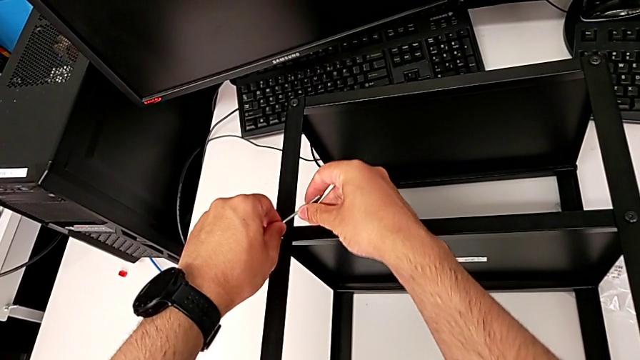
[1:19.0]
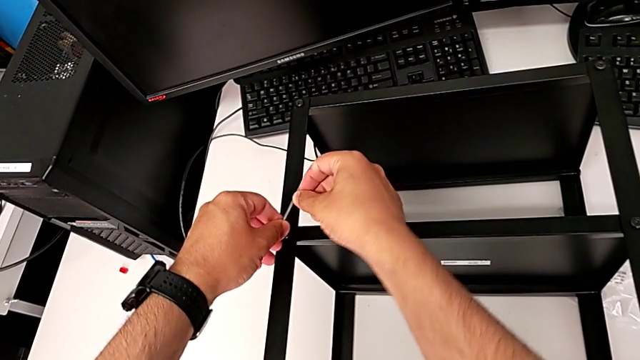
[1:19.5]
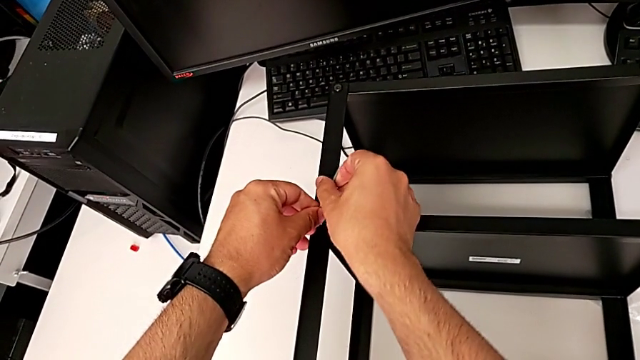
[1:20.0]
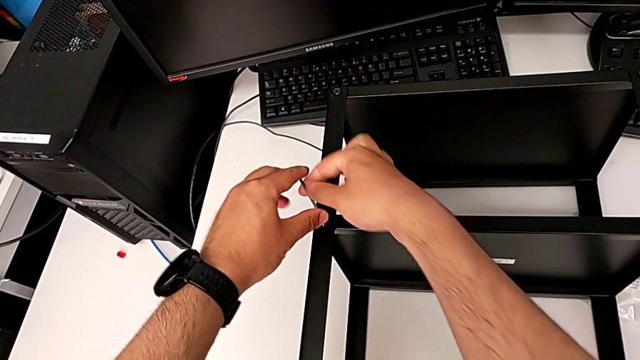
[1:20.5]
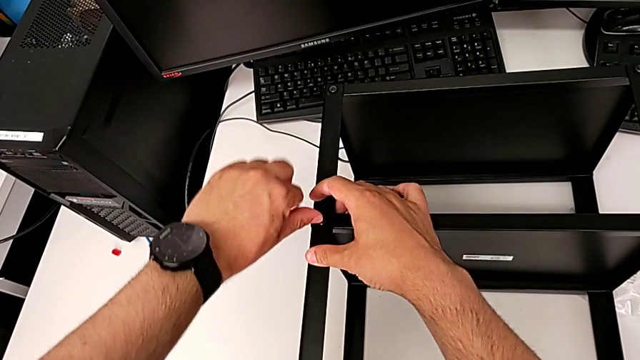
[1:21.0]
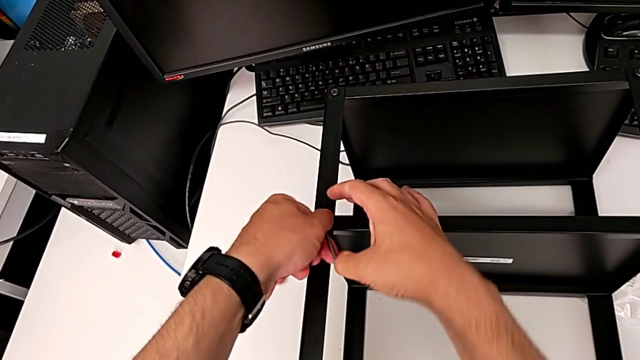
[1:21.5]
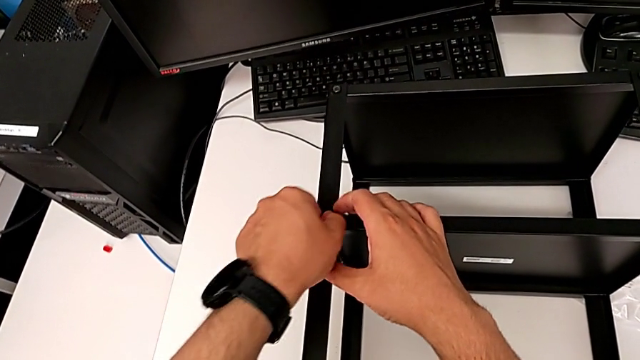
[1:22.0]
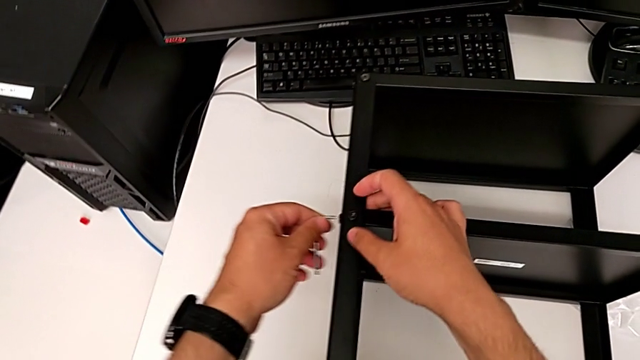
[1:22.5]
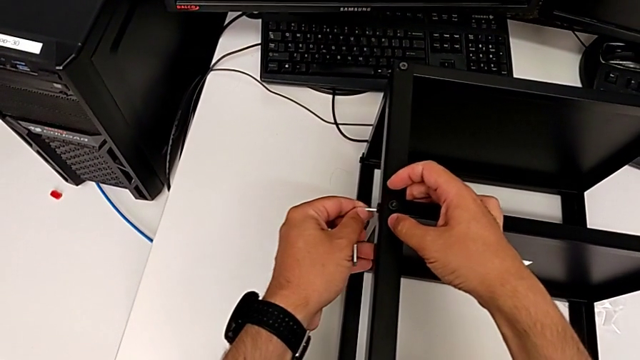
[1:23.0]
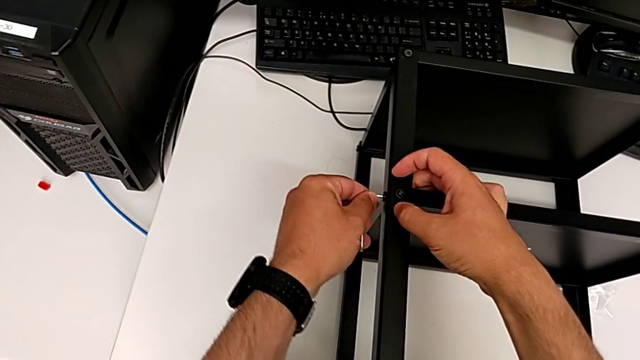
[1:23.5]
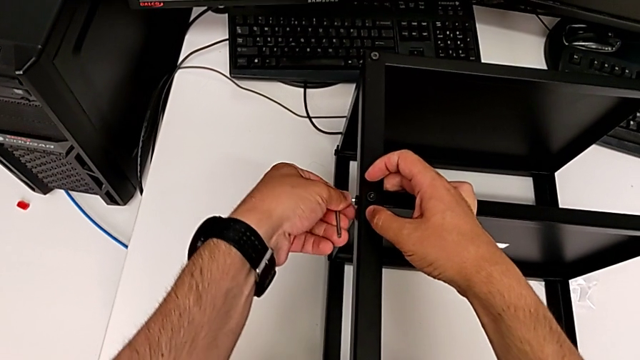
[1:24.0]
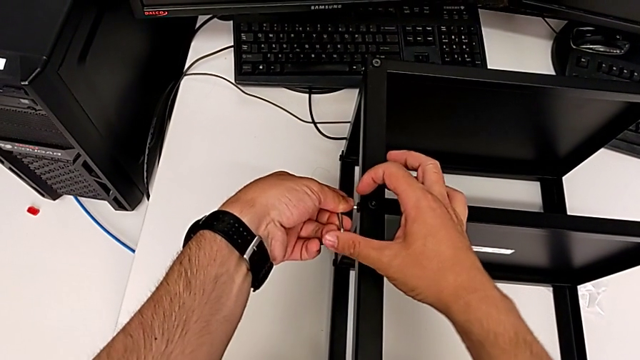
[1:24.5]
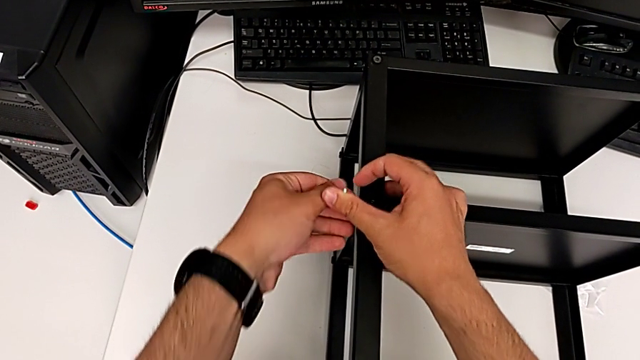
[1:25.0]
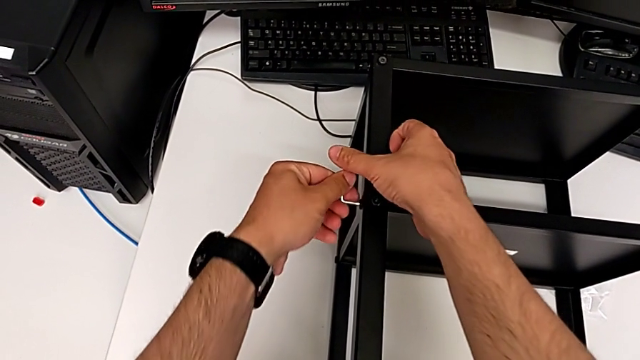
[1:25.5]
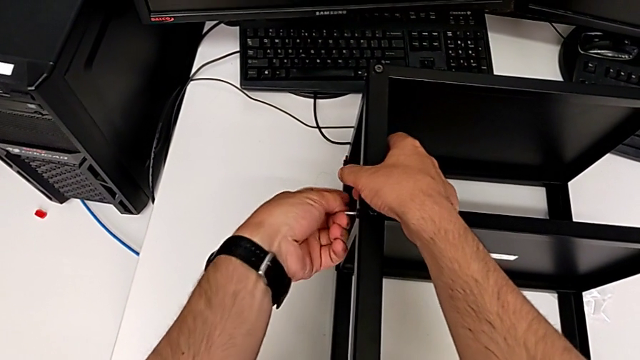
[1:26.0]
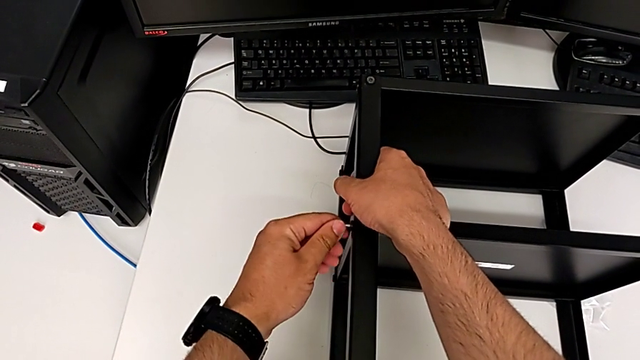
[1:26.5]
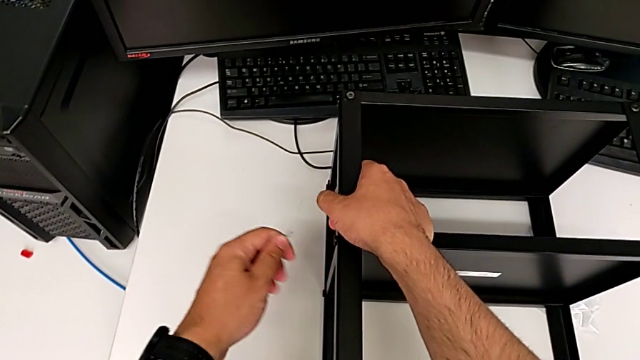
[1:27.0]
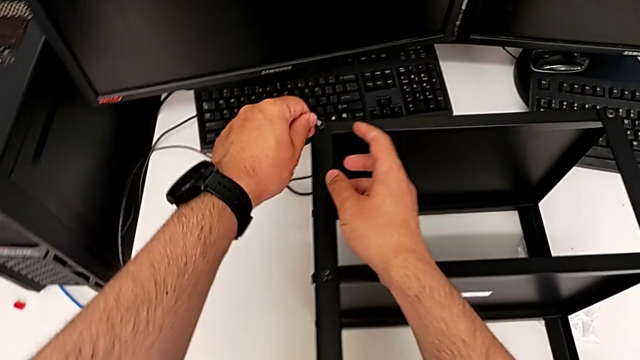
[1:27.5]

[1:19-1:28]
The camera wearer is loosening all the hex socket heads on the table. They unscrew the ninth hex socket head, withdraw the Allen wrench, insert it, unscrew the tenth hex socket head, withdraw the Allen wrench and insert it.

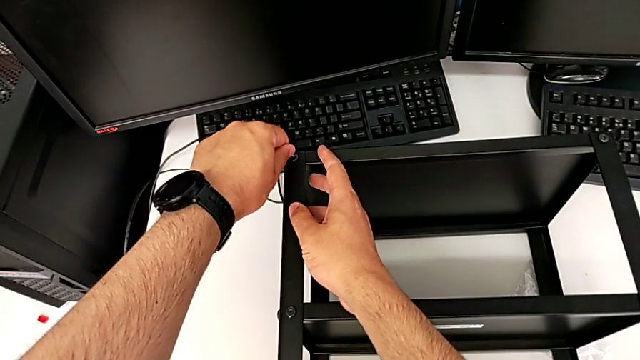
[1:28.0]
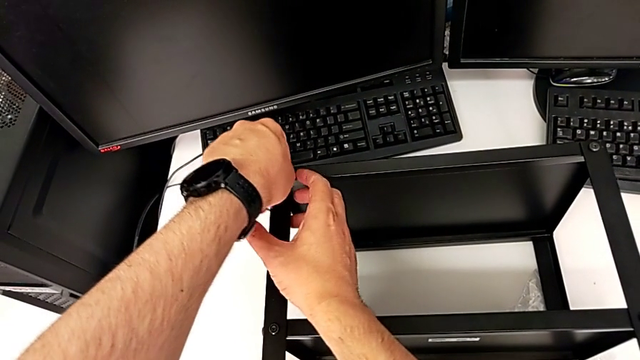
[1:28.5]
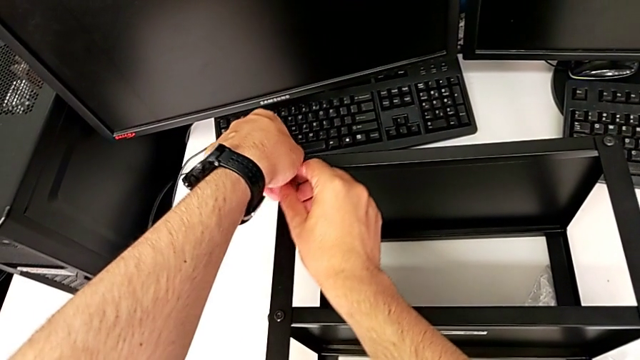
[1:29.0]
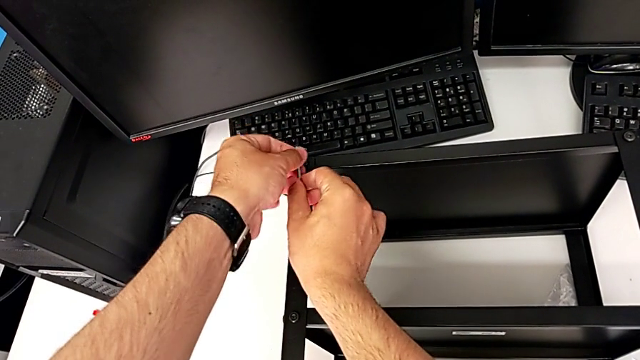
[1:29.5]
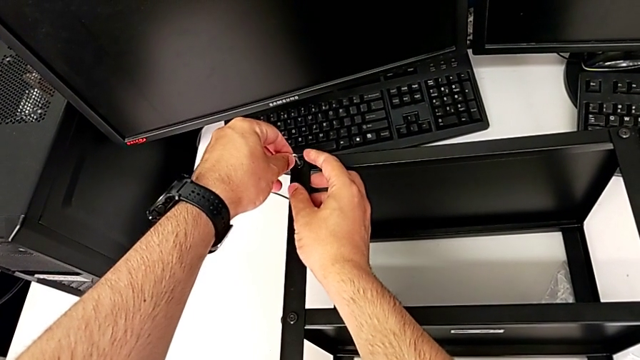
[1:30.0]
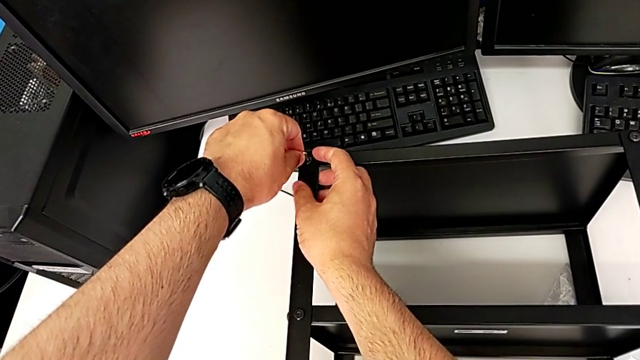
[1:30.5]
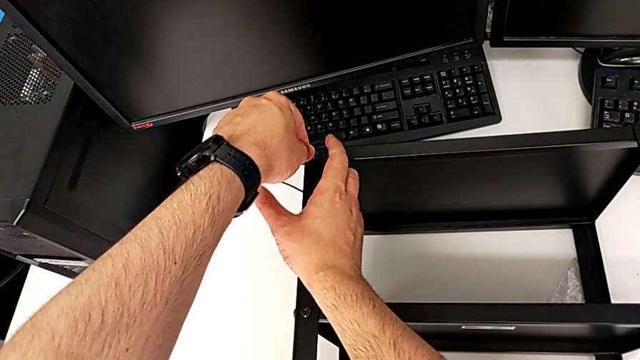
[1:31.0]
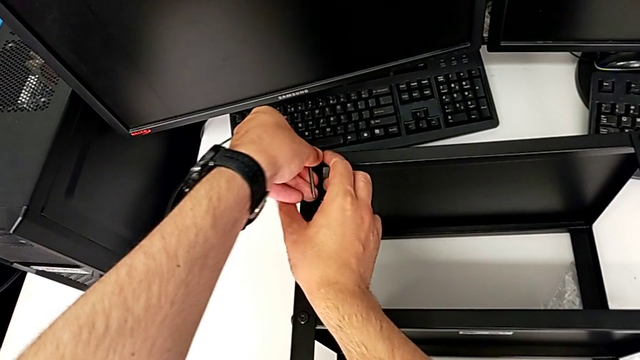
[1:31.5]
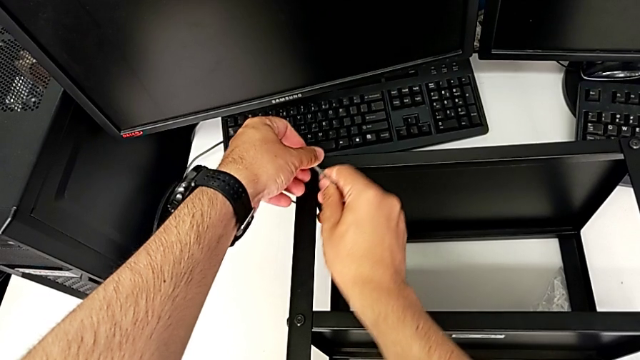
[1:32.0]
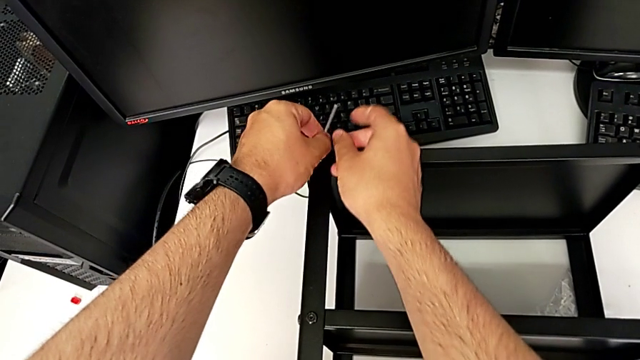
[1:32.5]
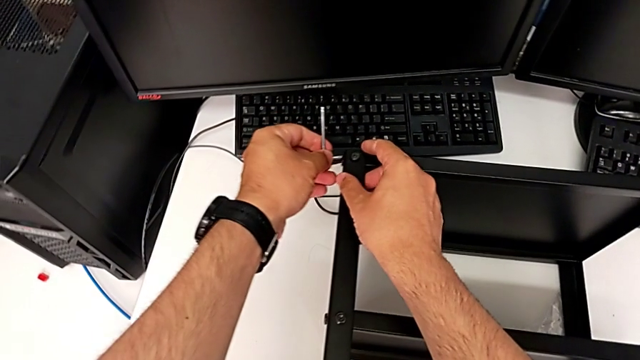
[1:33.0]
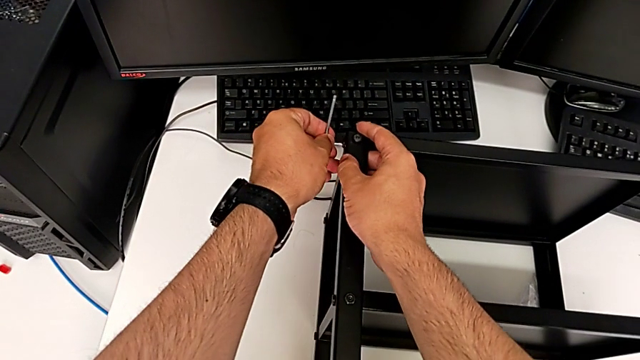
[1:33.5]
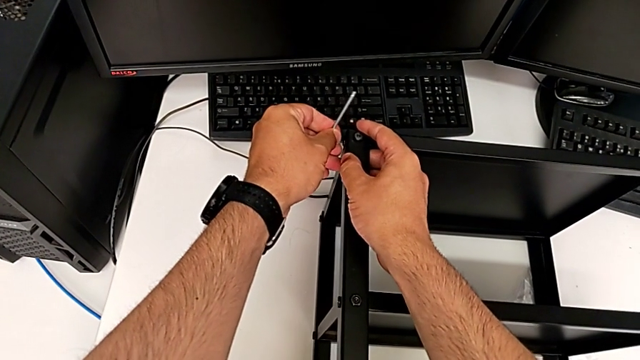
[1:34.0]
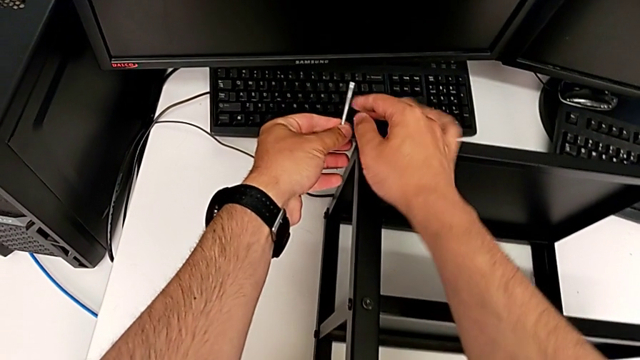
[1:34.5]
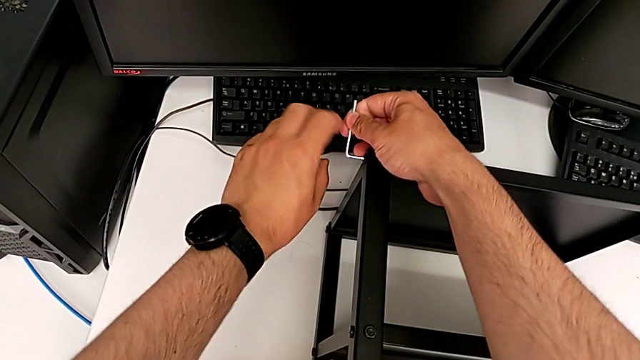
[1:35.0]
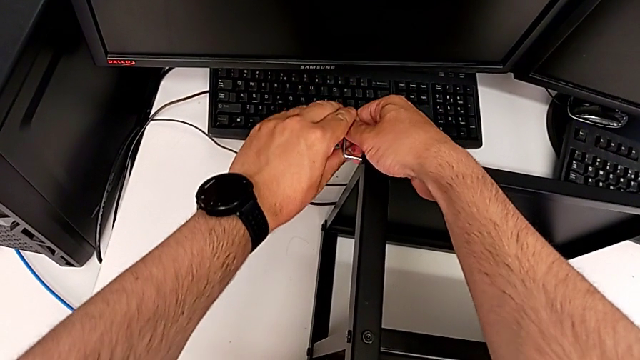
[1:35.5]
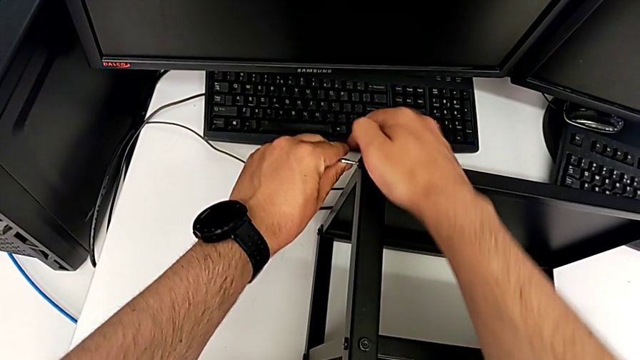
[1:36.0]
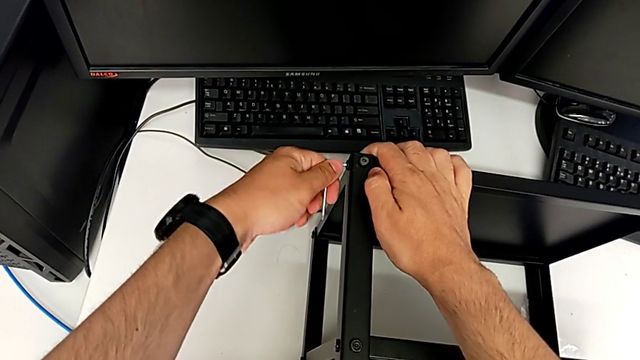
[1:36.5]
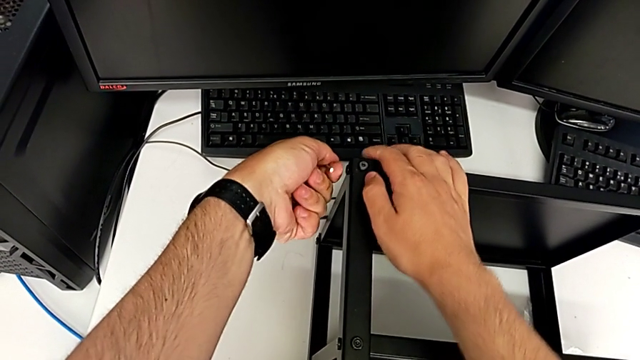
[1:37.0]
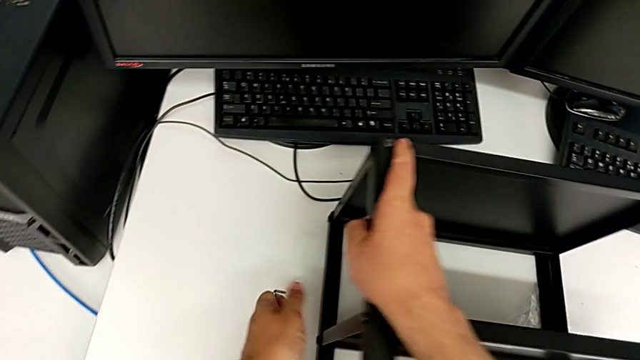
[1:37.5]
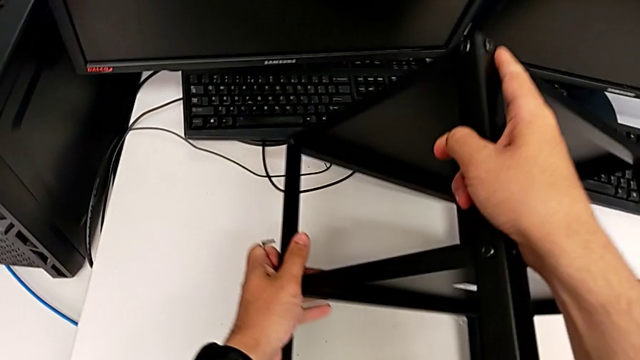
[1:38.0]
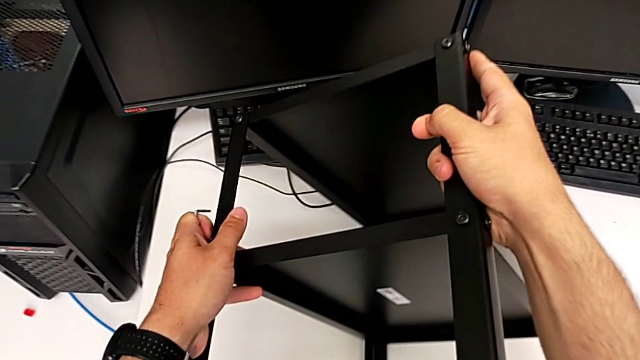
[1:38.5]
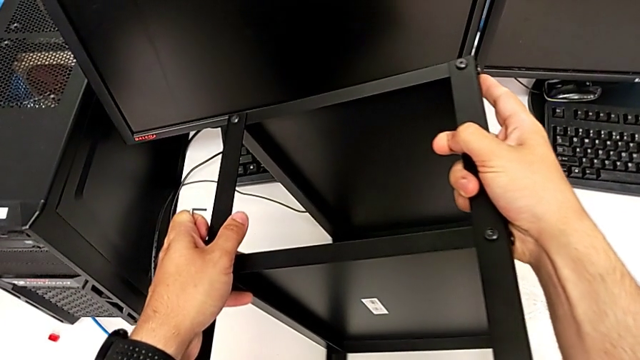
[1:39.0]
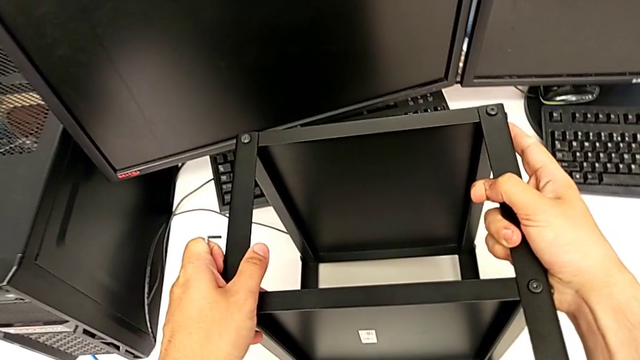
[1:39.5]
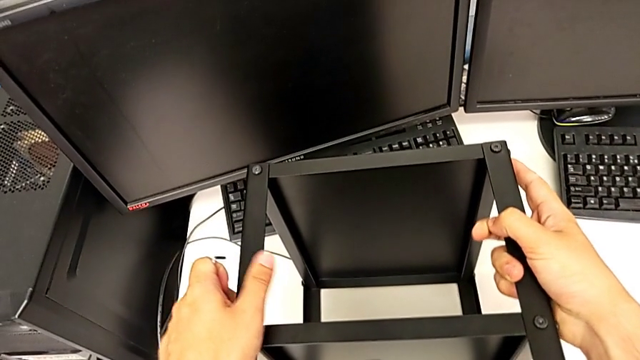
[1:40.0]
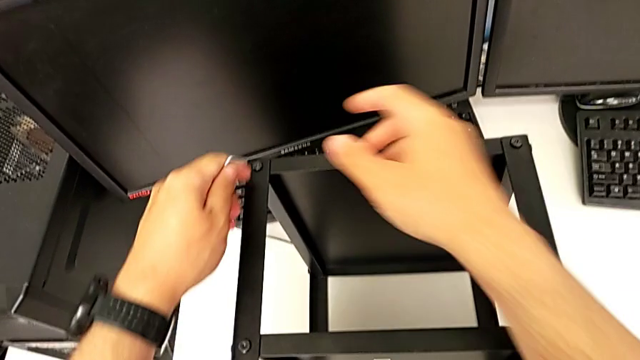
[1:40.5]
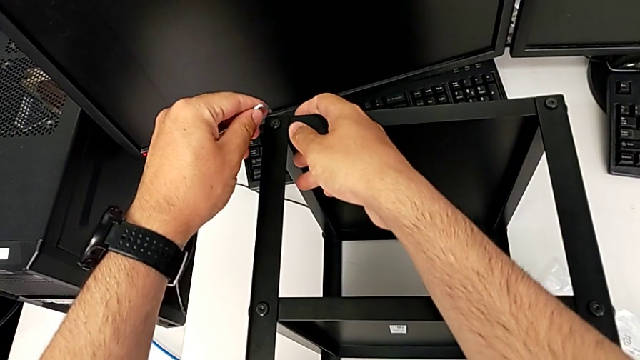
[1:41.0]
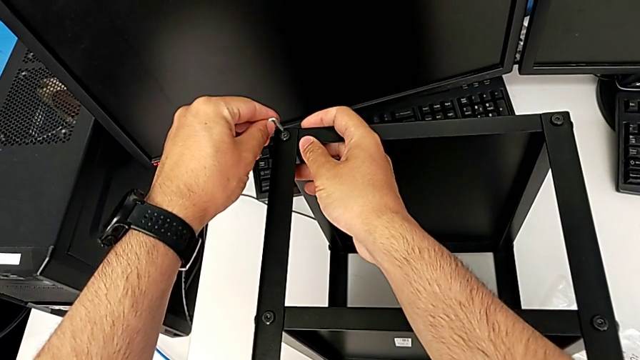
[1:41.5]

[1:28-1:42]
The camera wearer is loosening all the hex socket heads on the table. They unscrew the eleventh hex socket head, withdraw the Allen wrench, insert it, unscrew the twelfth hex socket head, withdraw the Allen wrench, flip the black tray and insert the Allen wrench.
